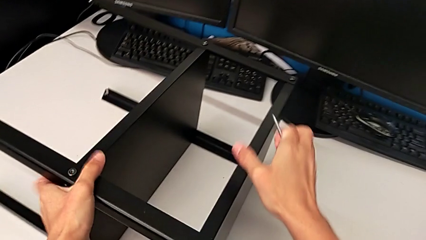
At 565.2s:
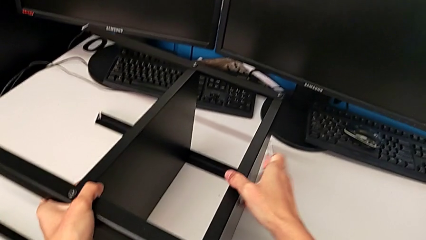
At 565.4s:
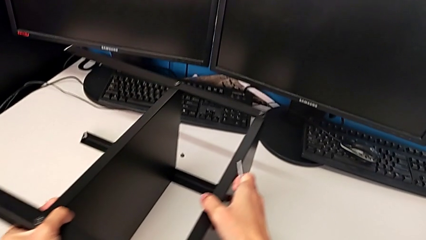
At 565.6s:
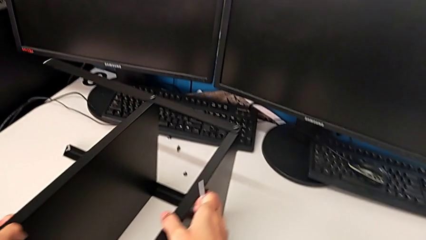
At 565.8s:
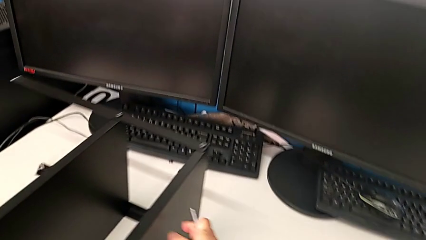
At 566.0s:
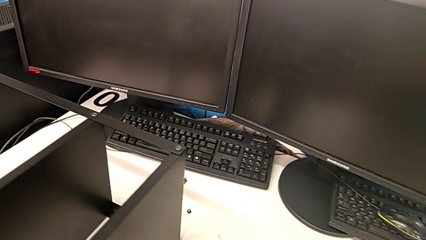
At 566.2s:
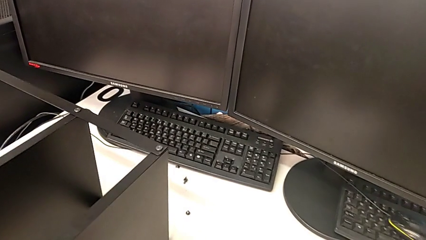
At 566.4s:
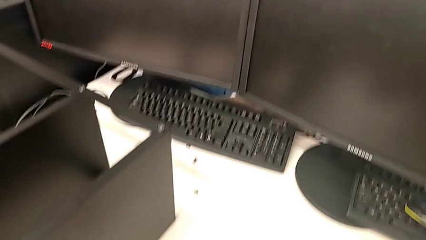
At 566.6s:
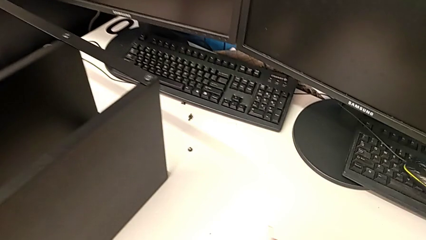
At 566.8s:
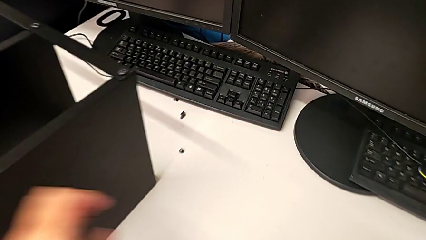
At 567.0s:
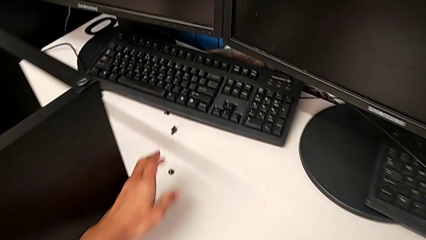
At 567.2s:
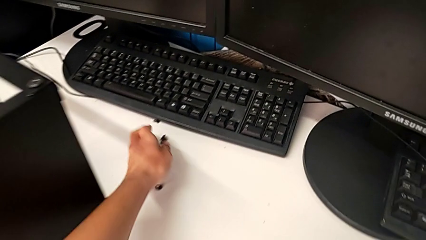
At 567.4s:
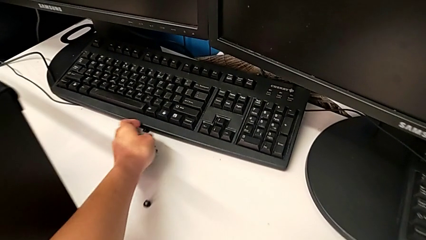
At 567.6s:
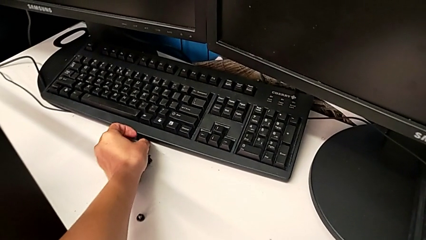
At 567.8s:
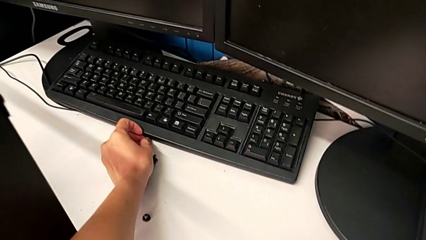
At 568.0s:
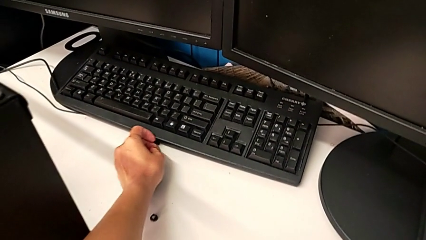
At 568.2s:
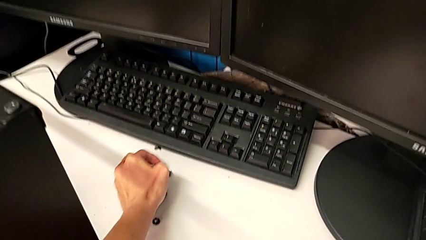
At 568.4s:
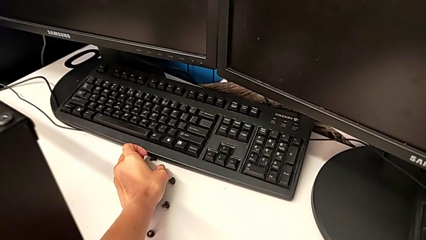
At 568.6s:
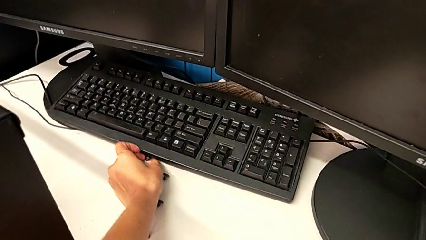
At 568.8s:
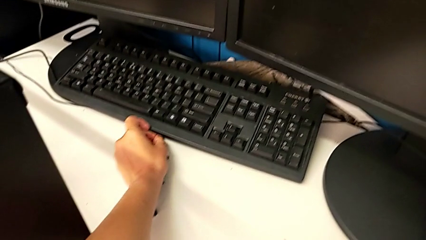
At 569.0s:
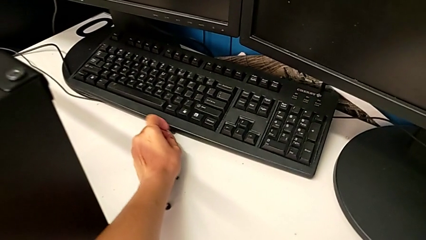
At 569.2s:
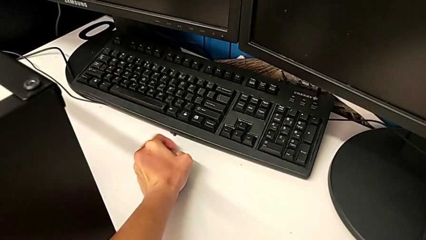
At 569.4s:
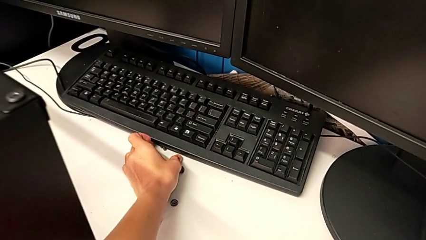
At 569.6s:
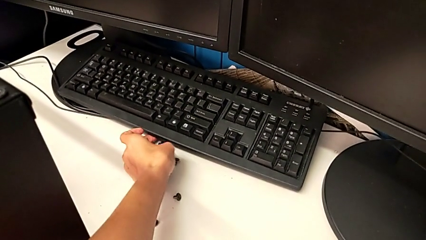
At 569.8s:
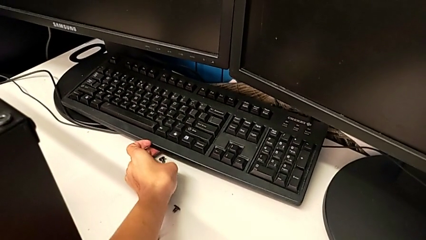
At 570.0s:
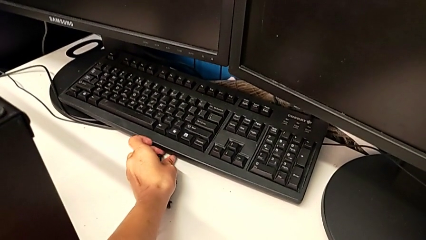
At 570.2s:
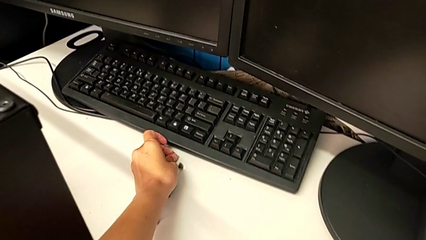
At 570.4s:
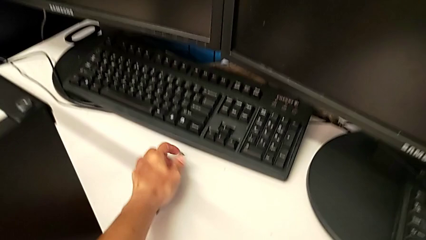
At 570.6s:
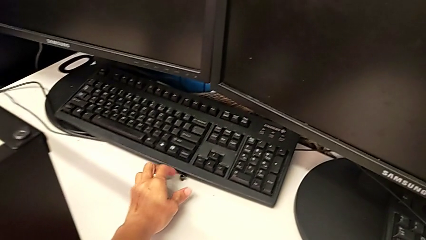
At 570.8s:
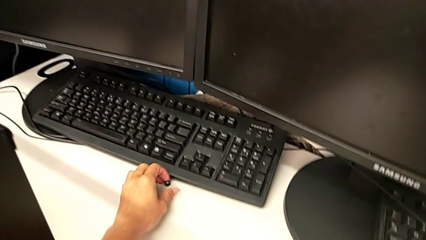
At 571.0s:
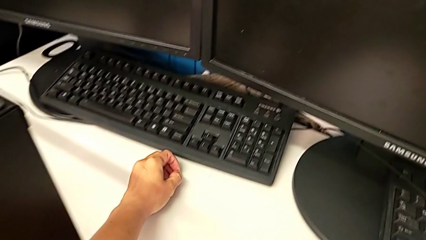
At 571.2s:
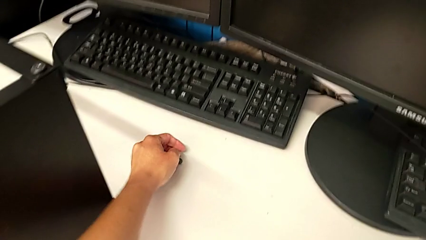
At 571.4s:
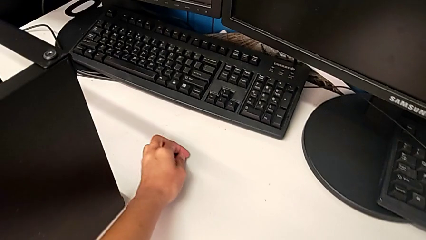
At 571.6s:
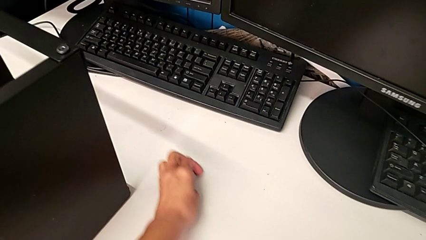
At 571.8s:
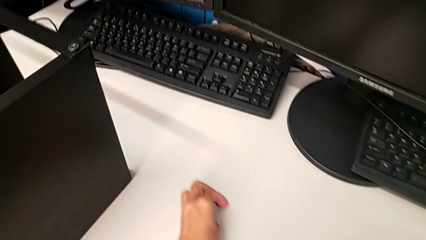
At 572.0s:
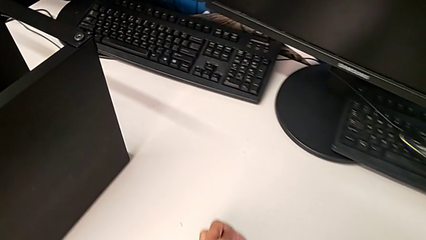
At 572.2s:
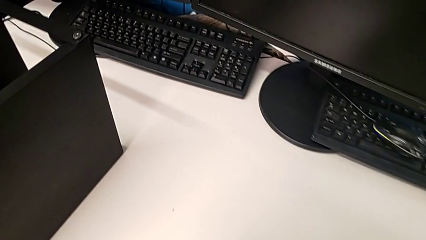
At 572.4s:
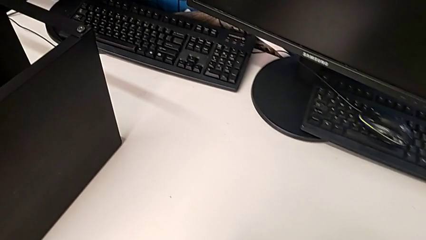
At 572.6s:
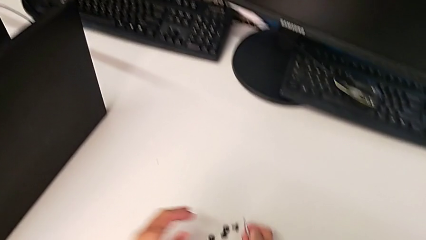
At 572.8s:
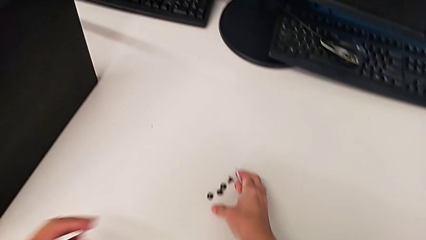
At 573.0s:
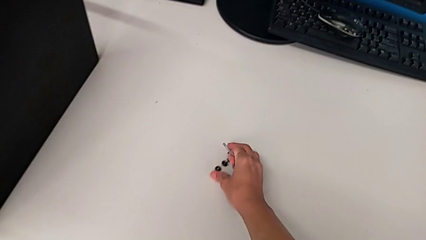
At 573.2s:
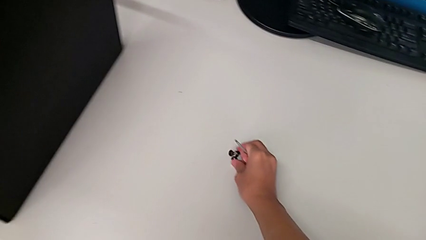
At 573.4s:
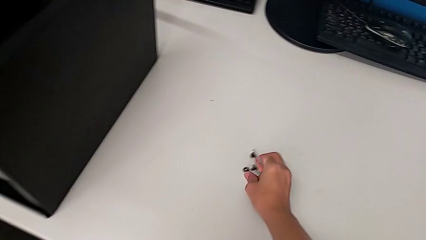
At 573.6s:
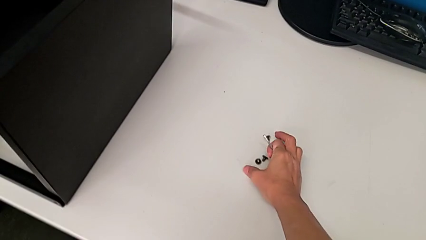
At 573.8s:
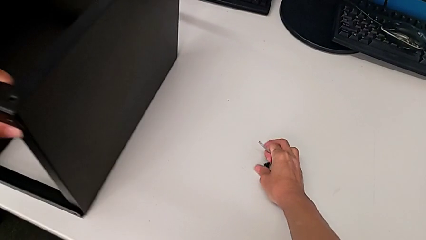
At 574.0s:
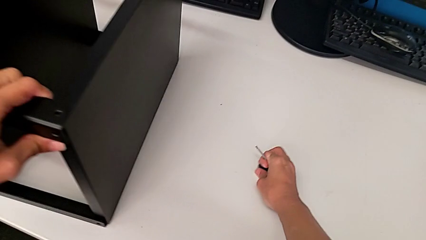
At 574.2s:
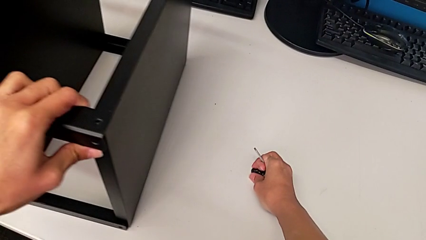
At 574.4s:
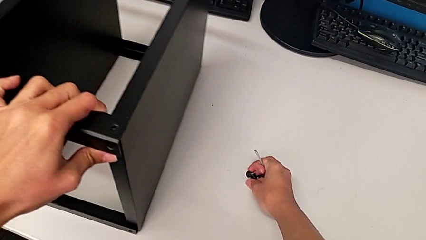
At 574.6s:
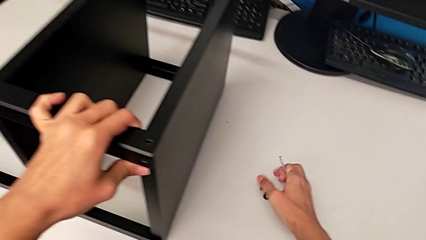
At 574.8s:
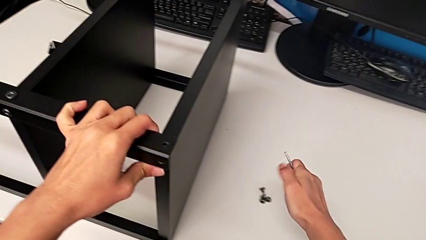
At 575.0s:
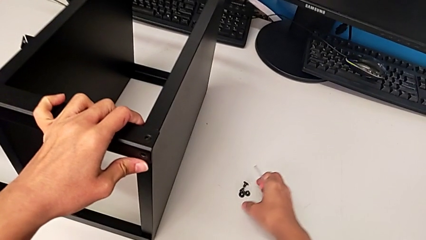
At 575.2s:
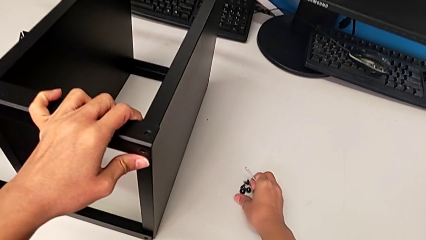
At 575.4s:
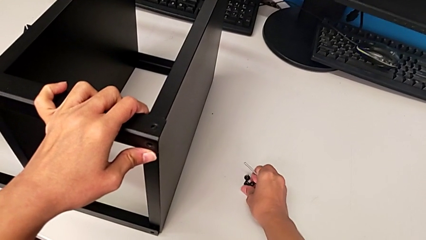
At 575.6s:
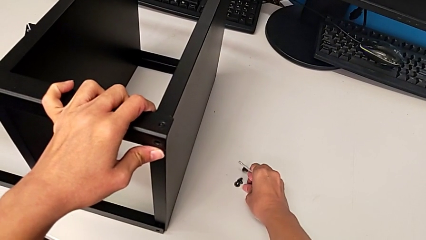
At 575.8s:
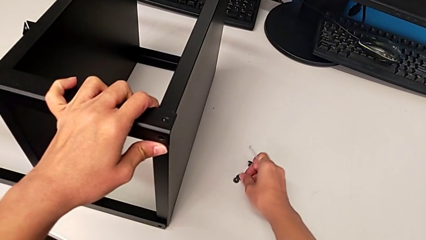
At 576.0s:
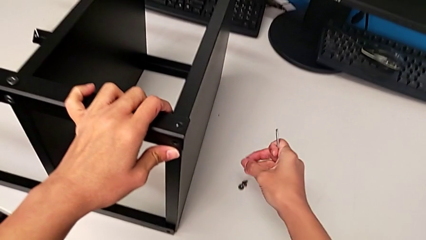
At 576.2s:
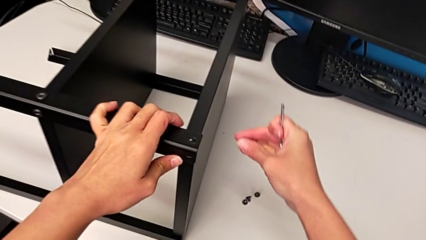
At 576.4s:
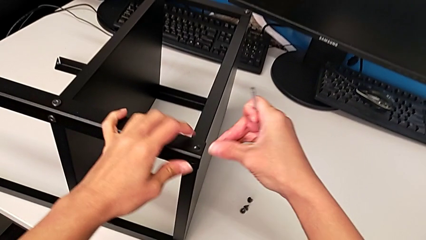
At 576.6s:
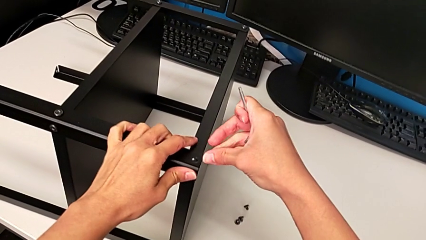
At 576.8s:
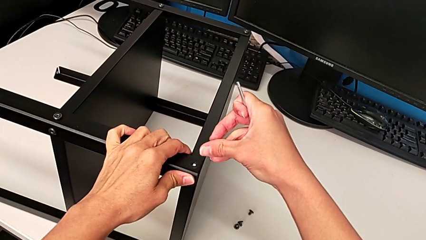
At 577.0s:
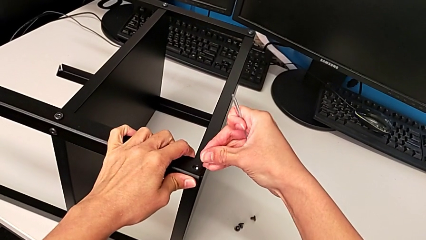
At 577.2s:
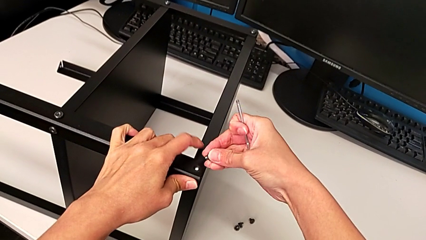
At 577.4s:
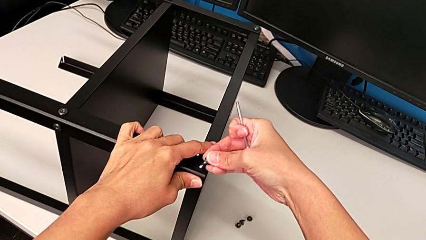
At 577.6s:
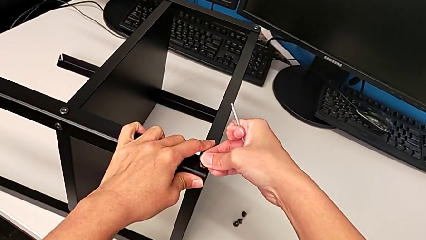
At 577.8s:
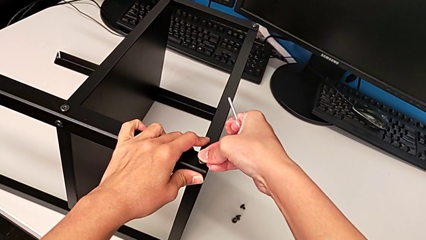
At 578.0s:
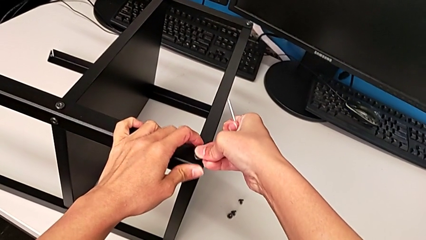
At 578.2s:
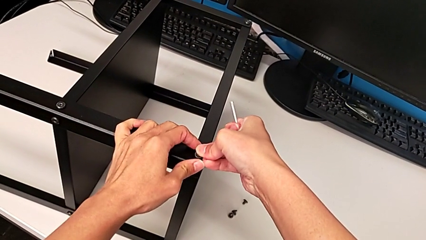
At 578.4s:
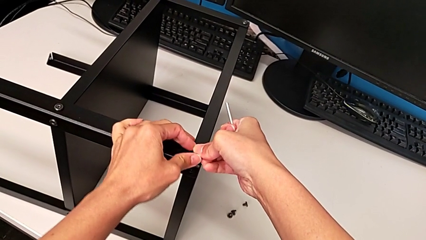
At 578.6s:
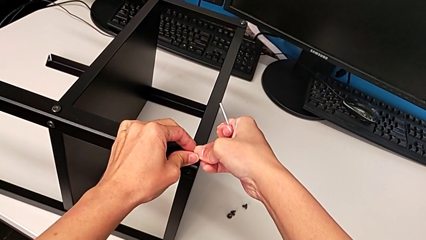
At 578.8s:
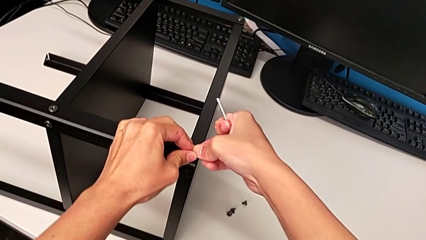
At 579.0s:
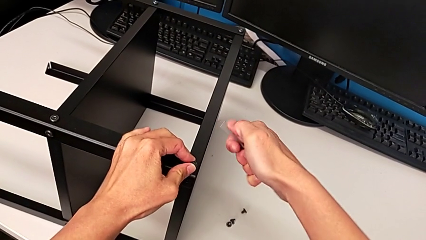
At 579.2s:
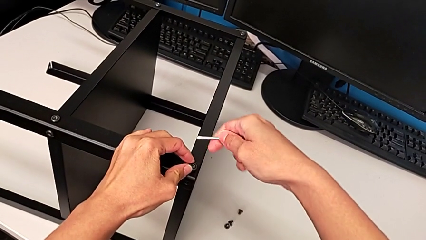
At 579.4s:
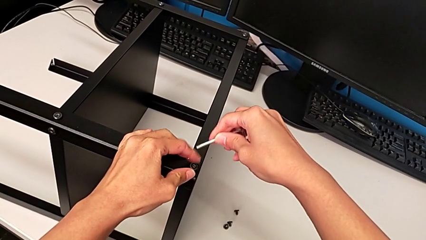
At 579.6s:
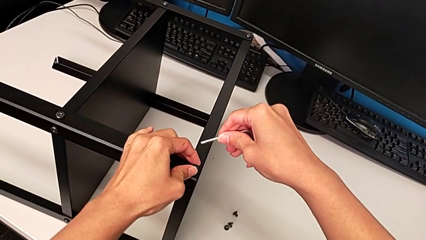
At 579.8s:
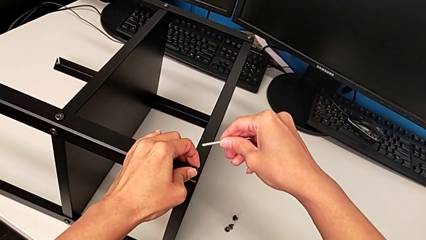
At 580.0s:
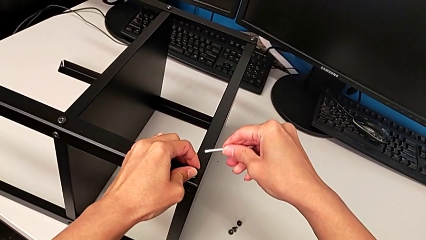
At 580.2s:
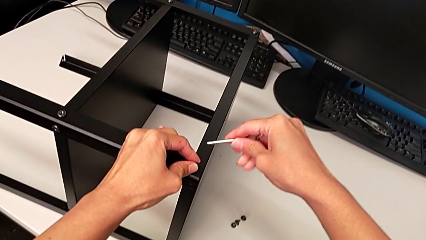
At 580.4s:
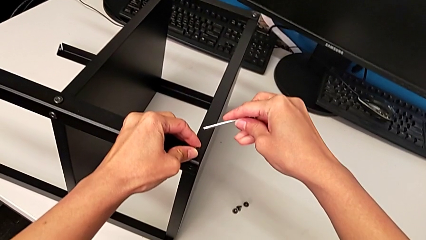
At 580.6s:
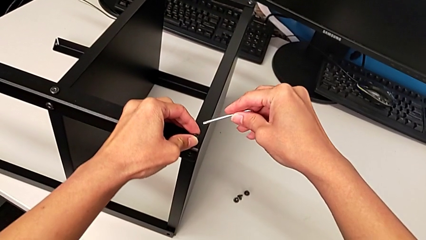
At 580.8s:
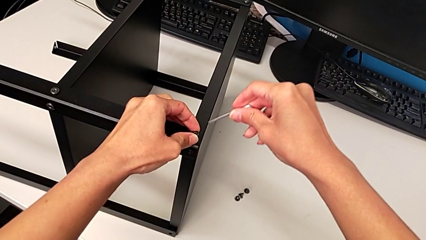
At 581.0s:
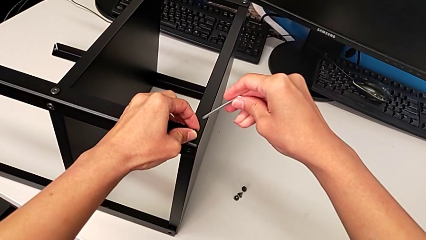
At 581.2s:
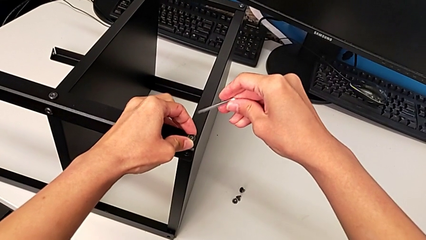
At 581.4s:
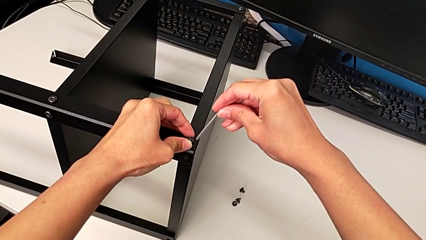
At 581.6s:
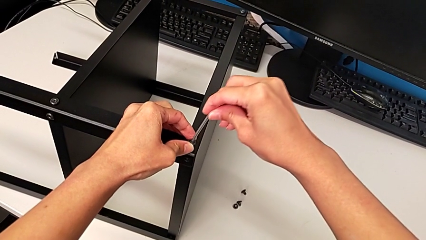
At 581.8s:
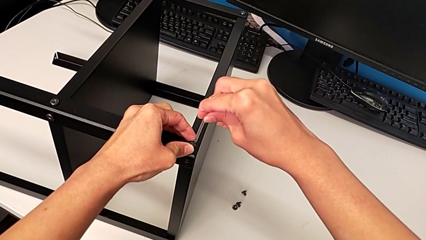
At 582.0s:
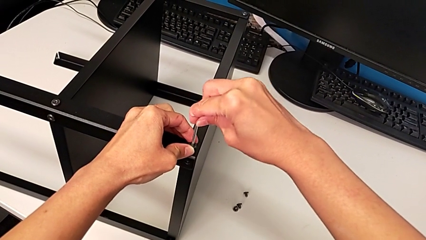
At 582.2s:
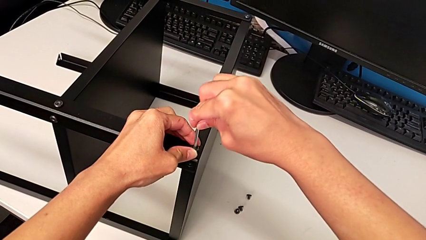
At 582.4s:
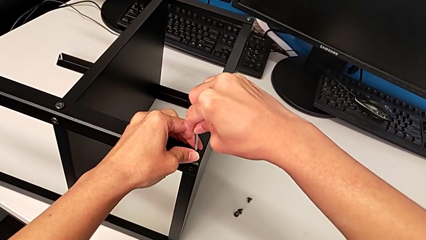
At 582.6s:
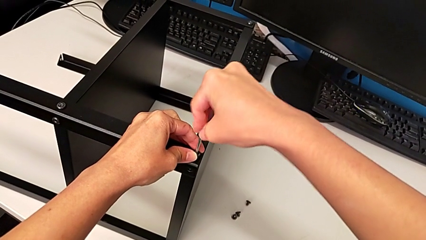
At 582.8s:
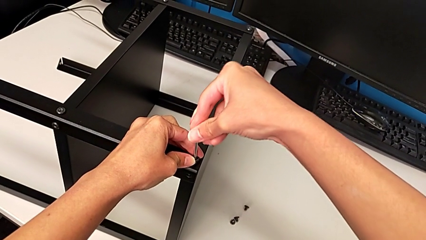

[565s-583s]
The camera wearer is screwing the second leg. They slide the nightstand, grab the hex socket head, slide it, grab it, insert it and insert the Allen wrench.
